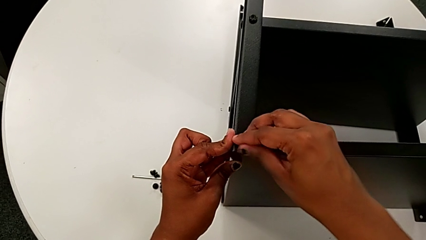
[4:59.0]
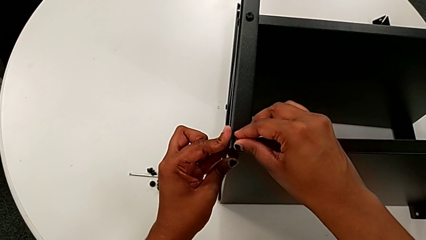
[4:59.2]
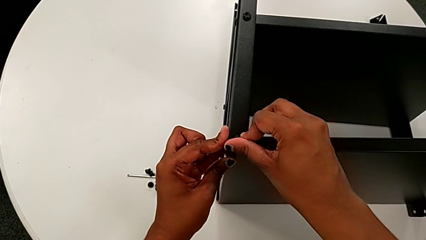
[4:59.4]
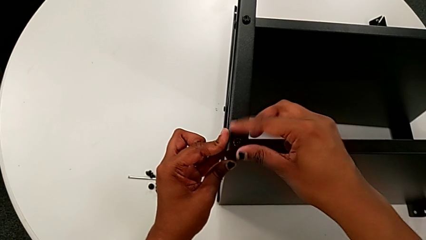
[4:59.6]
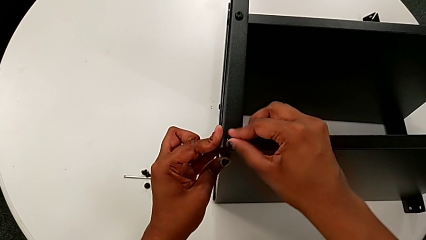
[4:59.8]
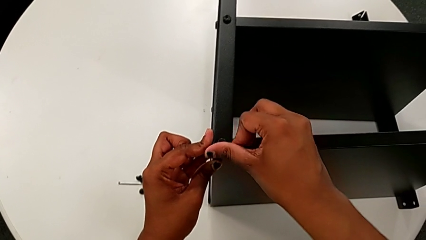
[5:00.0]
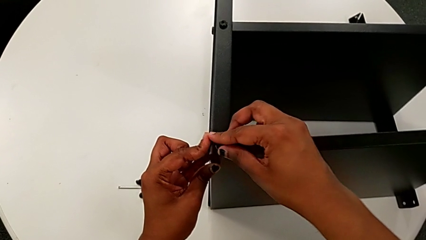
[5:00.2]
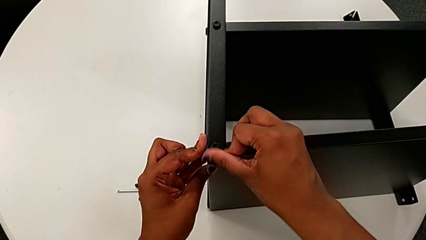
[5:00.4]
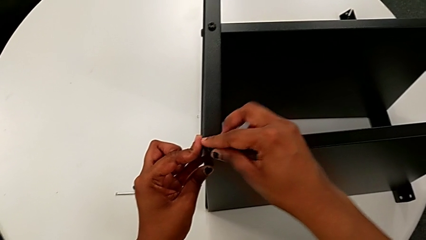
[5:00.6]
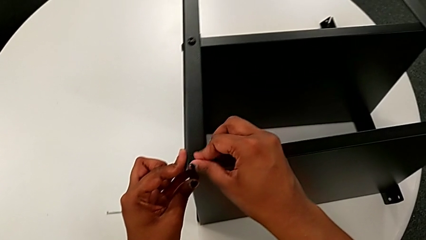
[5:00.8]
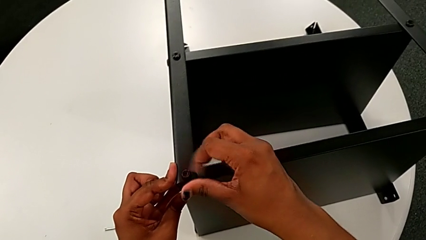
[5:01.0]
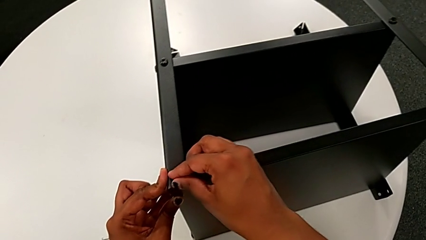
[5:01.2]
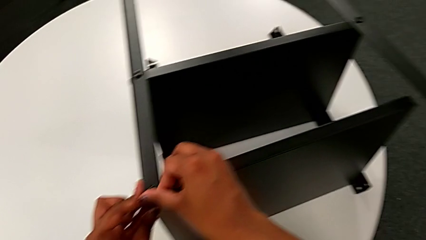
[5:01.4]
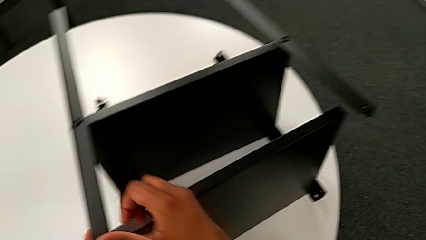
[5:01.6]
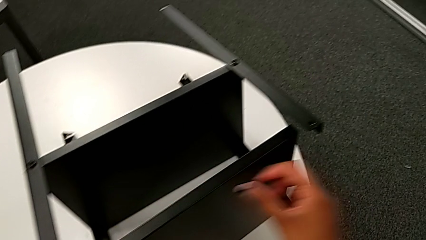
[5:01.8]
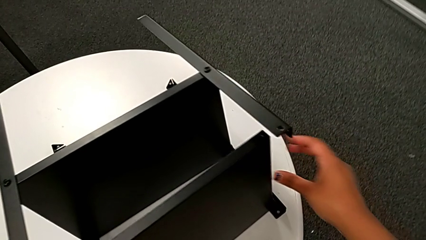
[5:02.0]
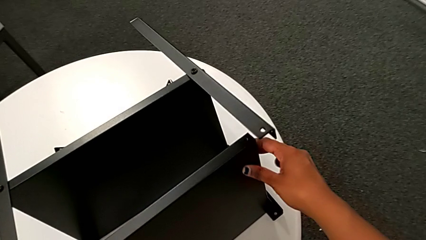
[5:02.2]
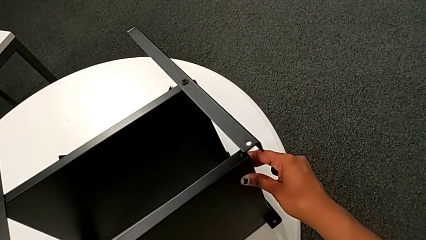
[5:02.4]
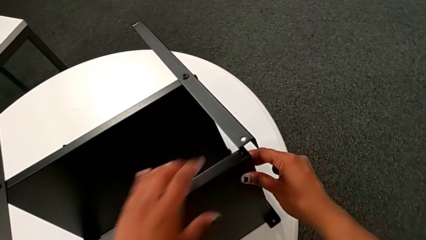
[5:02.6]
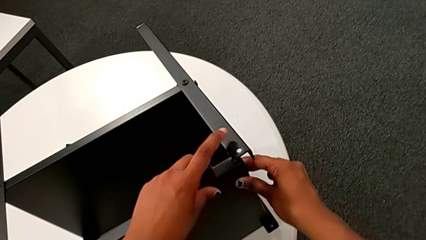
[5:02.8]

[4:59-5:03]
The camera wearer is assembling the upper tray. They screw the hex socket head and approach the leg.

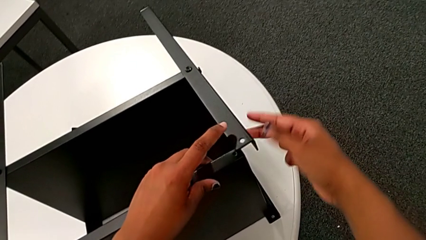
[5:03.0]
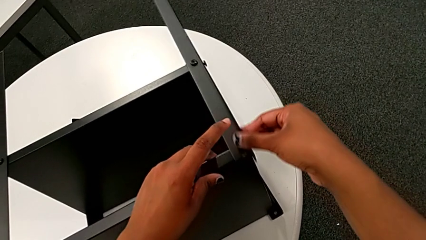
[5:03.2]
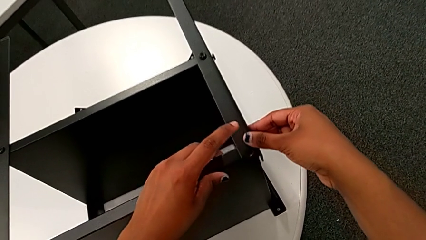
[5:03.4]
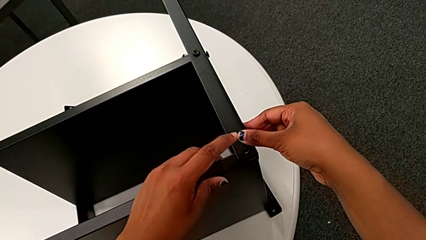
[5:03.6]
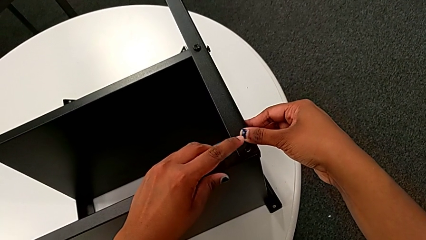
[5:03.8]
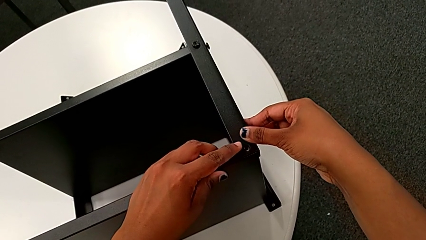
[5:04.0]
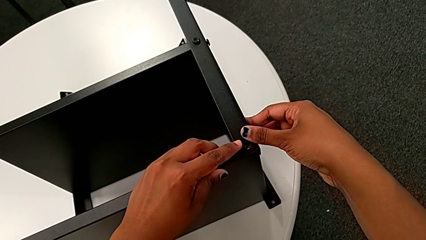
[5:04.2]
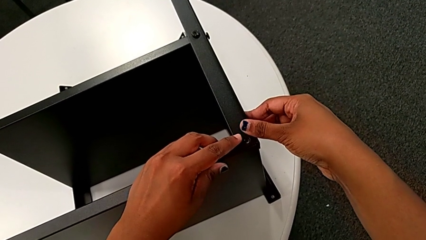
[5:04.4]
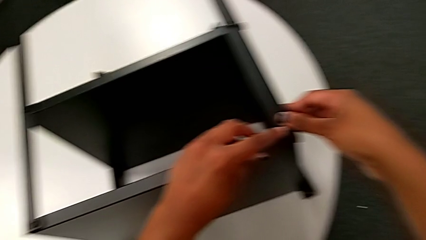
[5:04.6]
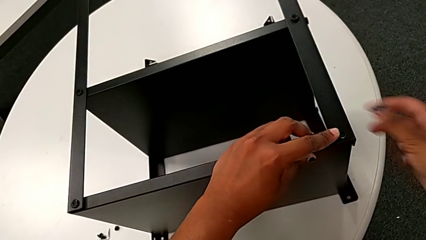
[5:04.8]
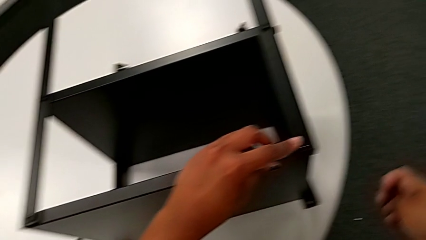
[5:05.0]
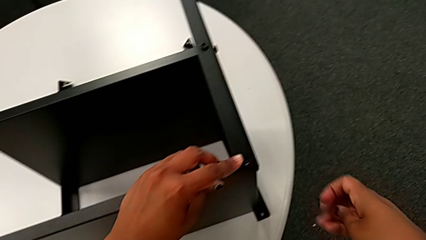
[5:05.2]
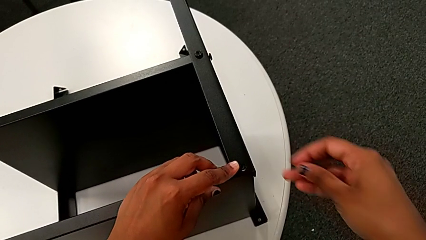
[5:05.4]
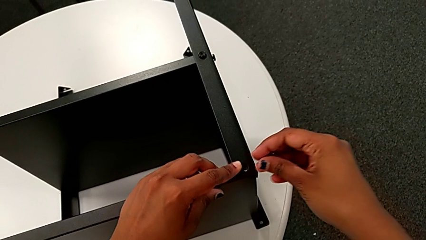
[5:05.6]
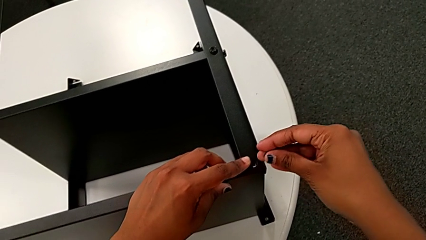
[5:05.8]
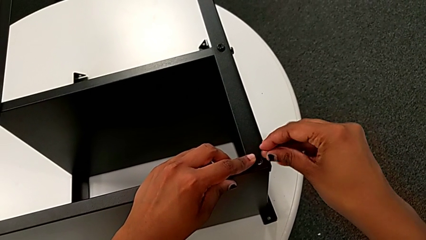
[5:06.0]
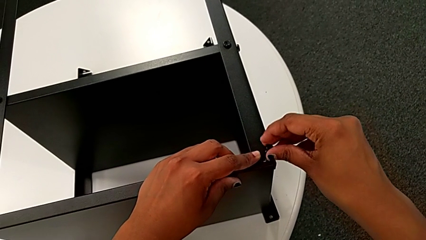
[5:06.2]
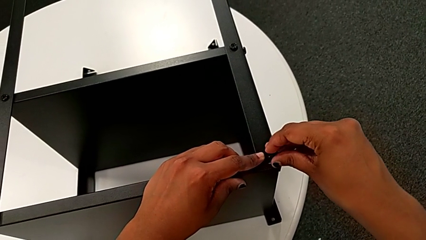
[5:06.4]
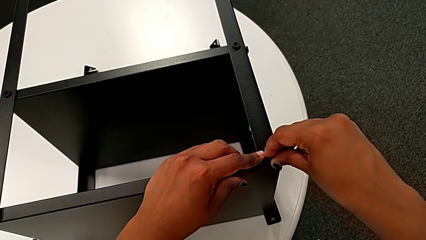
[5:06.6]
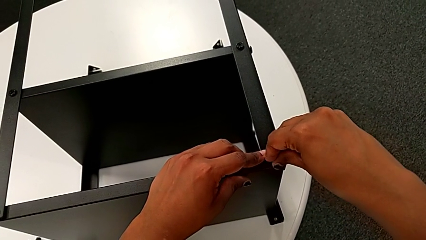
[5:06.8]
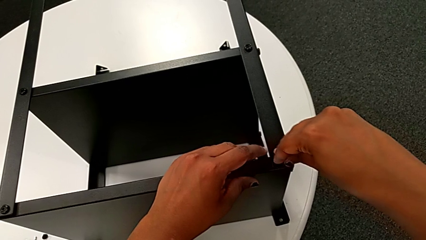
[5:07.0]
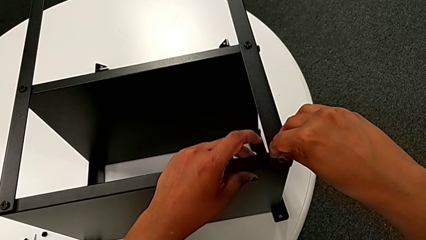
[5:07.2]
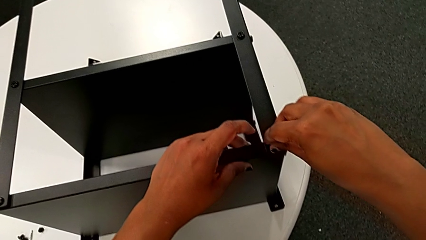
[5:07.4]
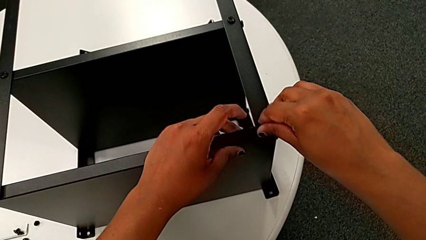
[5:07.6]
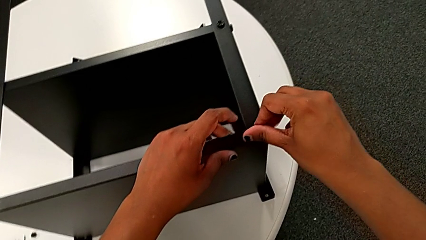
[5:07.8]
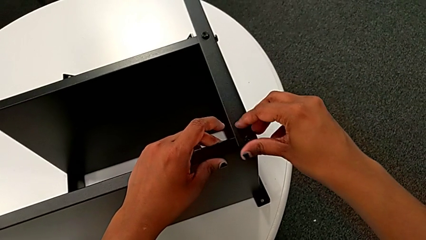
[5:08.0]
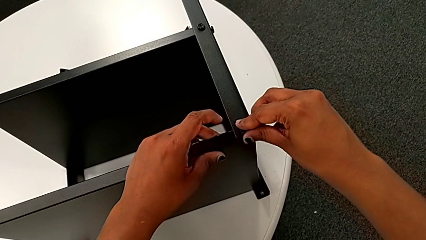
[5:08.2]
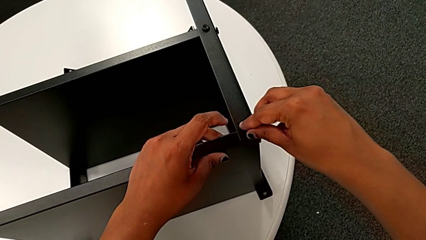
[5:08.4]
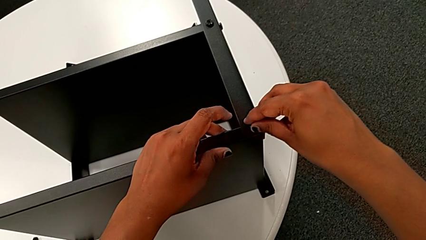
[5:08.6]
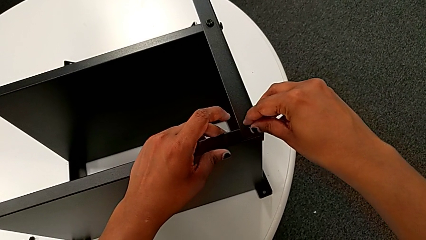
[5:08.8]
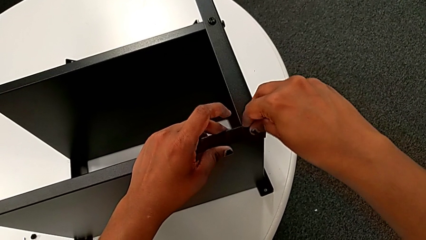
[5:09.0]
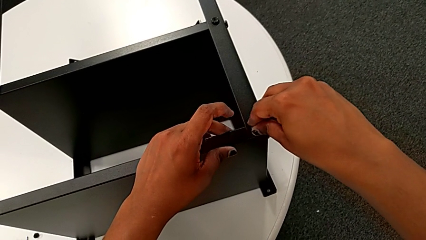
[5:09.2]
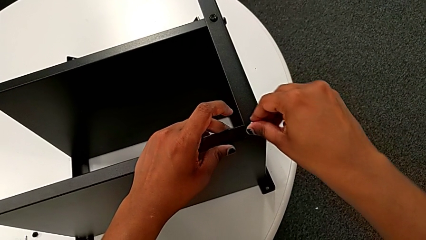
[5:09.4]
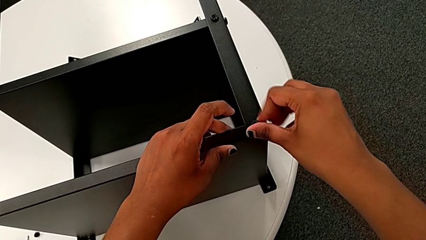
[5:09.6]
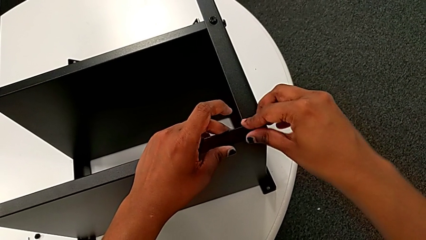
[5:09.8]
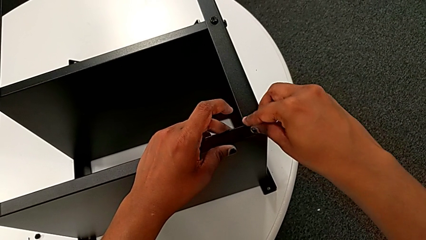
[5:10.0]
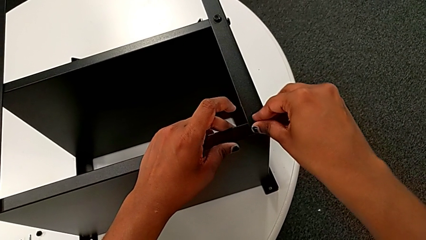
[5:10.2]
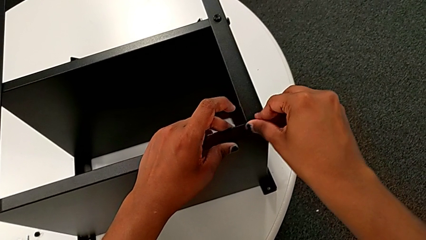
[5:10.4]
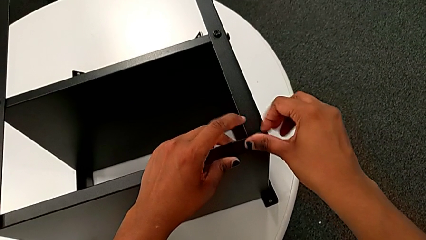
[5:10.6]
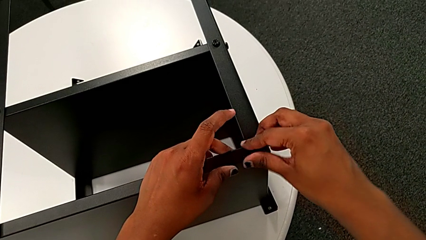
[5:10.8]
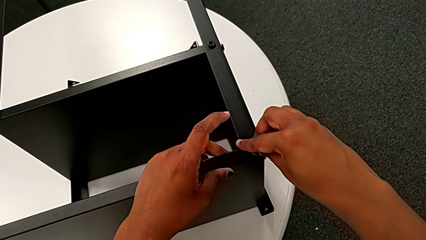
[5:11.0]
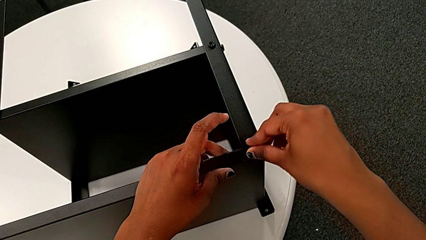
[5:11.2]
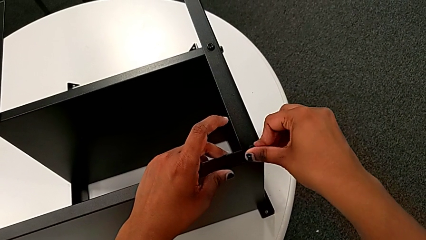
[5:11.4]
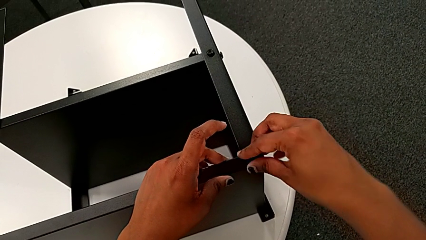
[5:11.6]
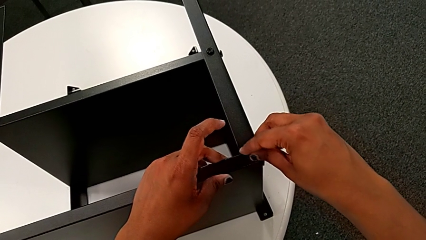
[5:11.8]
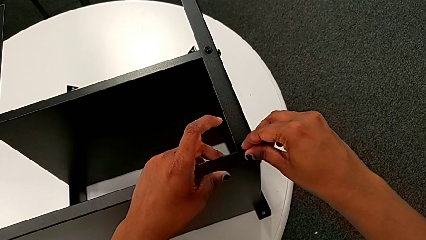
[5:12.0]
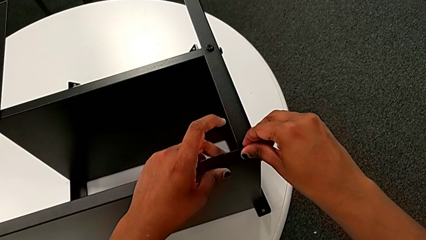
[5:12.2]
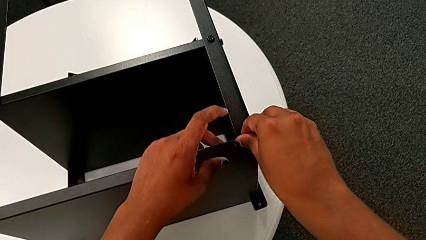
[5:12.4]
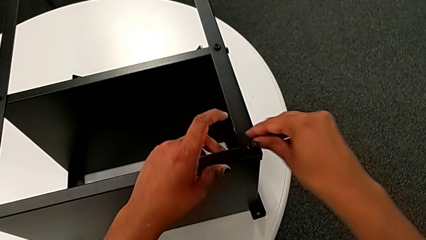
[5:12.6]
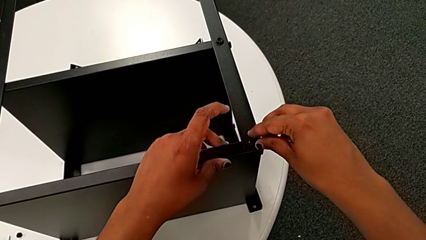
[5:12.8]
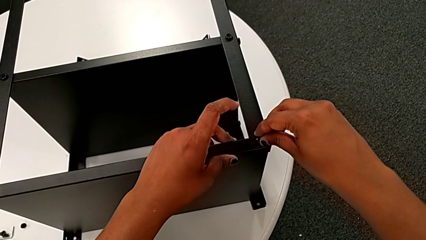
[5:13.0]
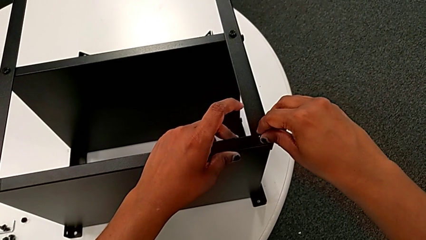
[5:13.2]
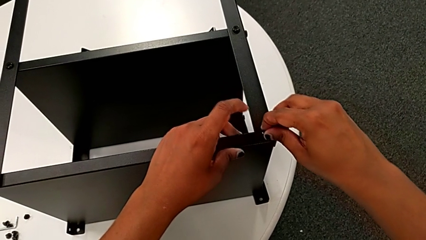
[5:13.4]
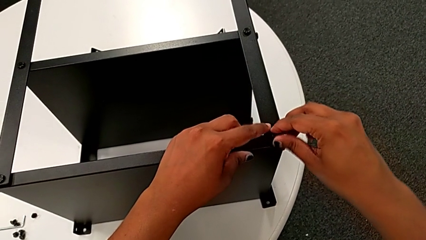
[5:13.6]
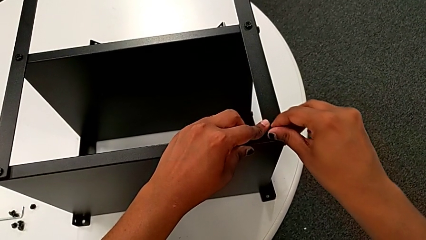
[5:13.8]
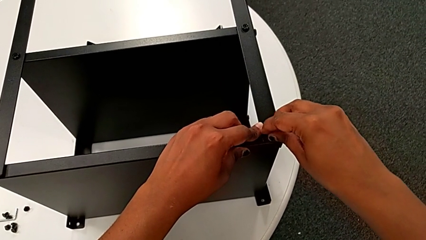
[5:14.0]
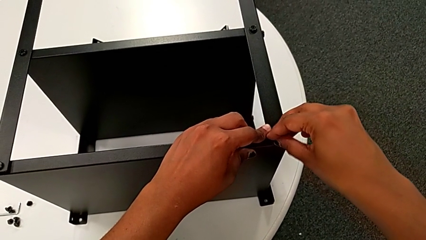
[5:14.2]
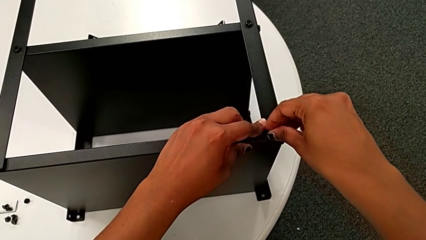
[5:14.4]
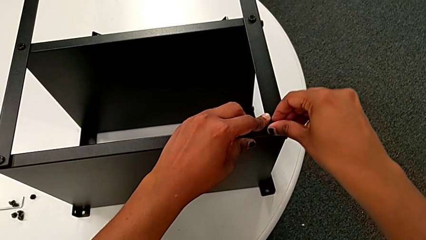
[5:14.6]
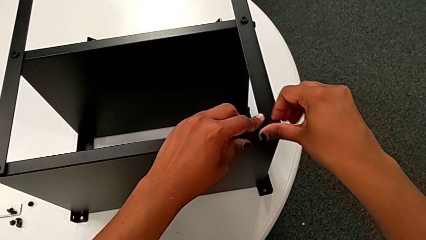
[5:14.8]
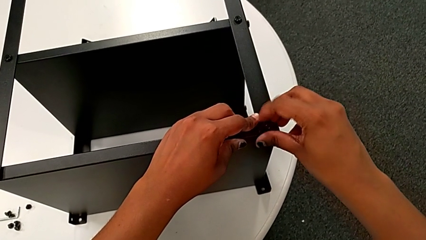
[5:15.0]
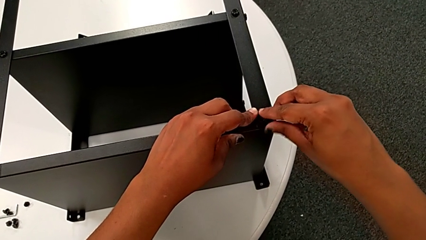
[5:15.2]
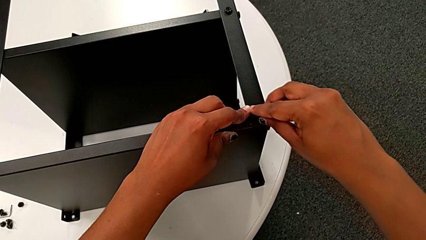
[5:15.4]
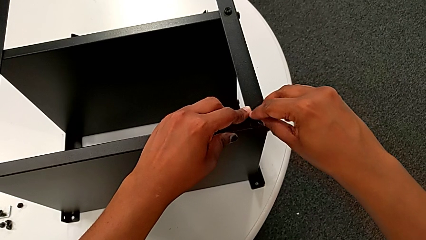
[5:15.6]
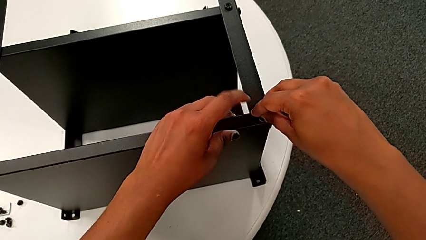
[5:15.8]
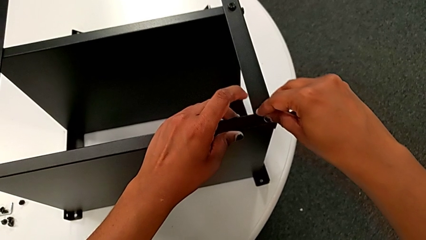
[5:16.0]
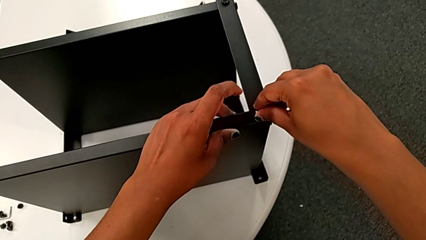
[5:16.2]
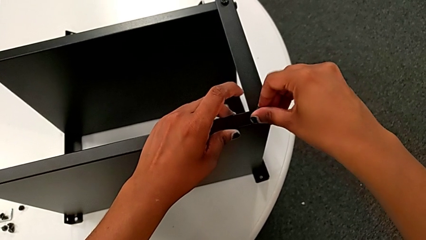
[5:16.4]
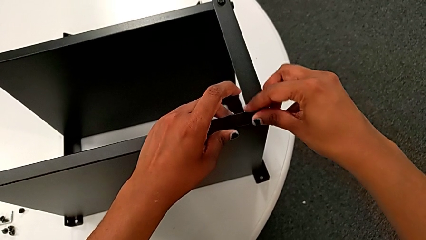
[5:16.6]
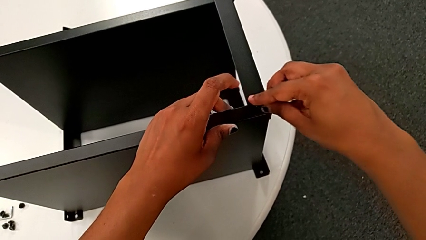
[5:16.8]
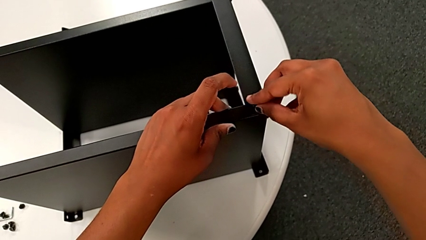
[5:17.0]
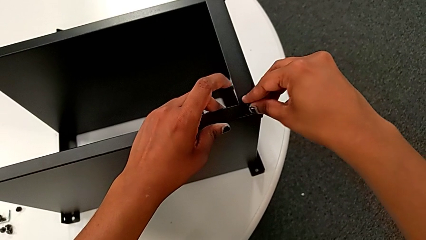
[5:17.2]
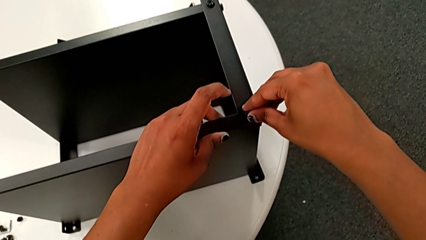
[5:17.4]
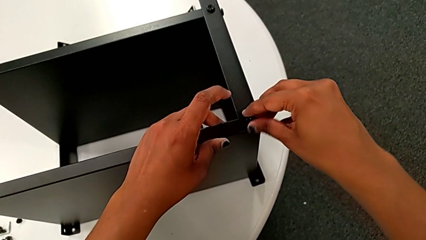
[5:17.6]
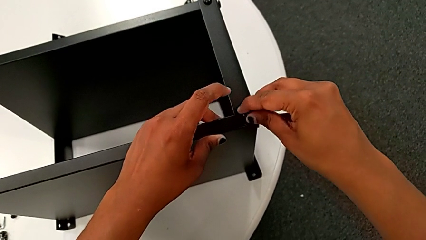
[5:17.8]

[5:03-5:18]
The camera wearer is screwing the second leg of the top tray. They align the leg, insert the hex socket head and wrongly screw it without success.
